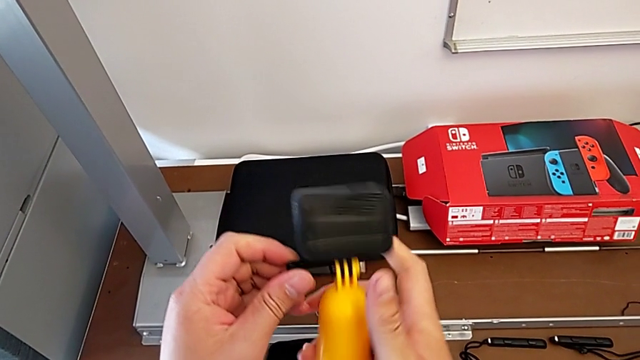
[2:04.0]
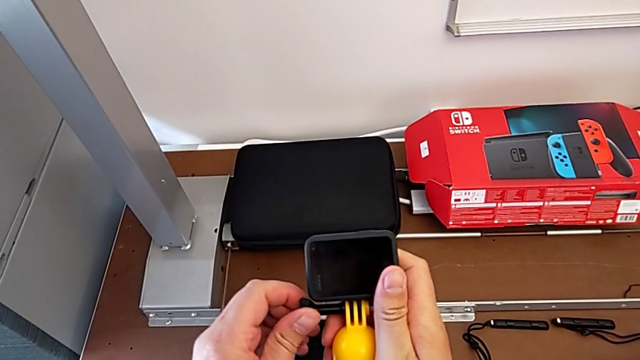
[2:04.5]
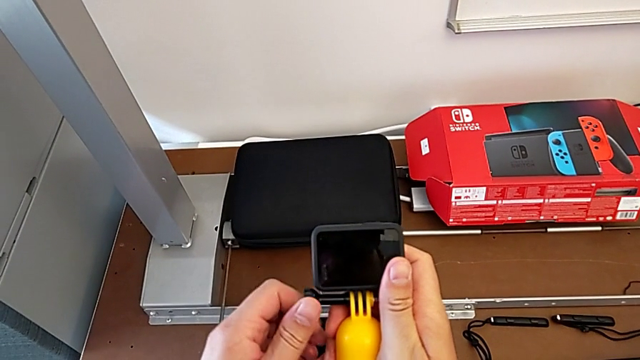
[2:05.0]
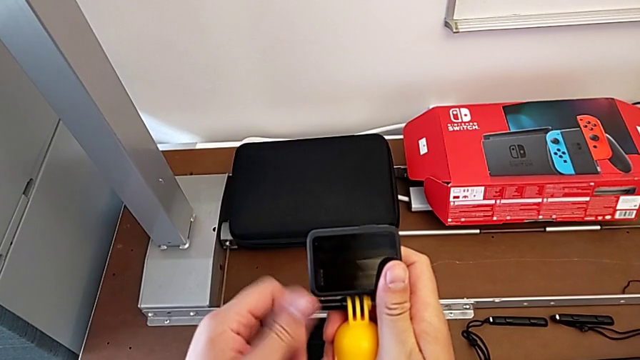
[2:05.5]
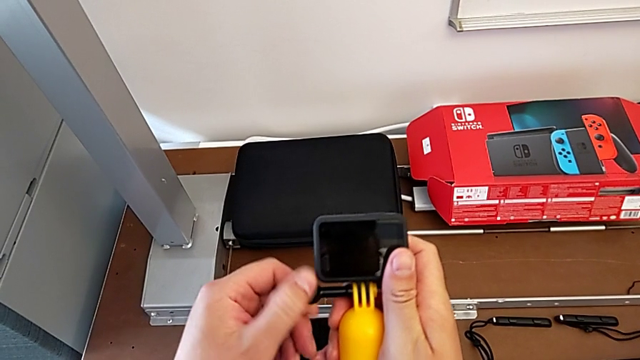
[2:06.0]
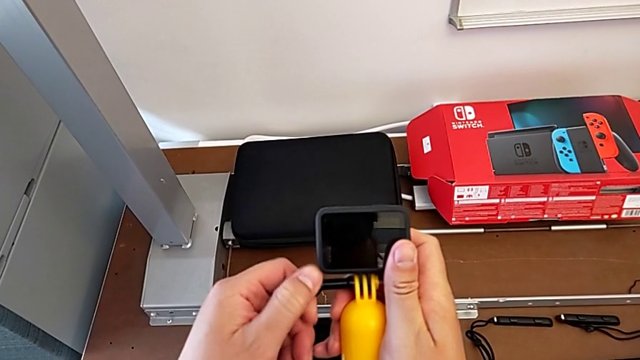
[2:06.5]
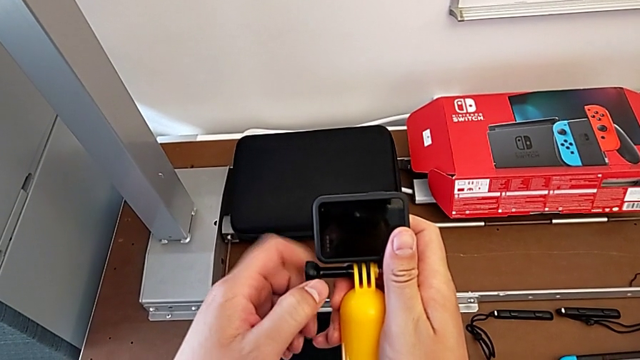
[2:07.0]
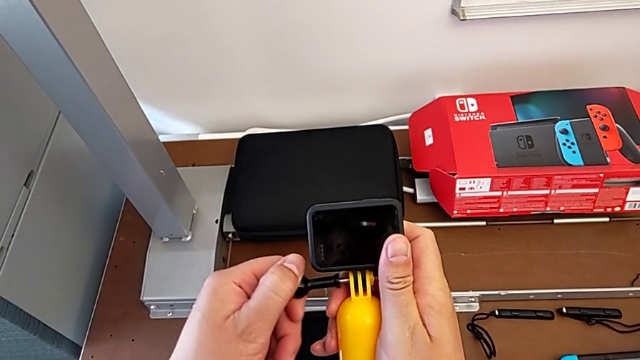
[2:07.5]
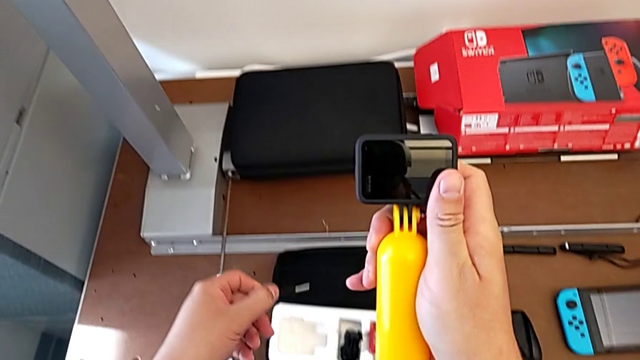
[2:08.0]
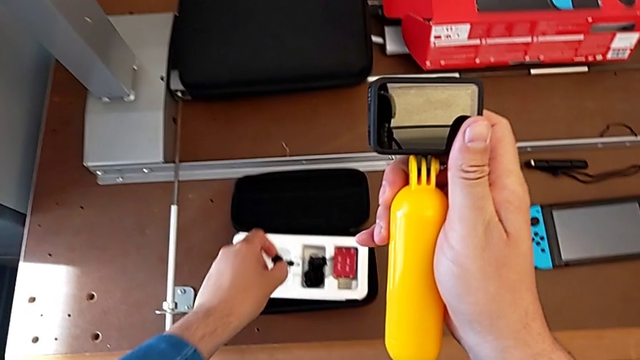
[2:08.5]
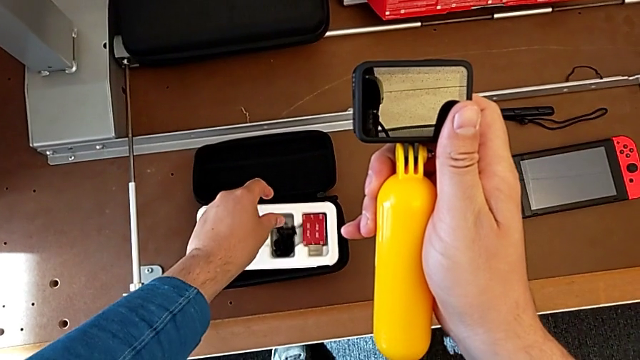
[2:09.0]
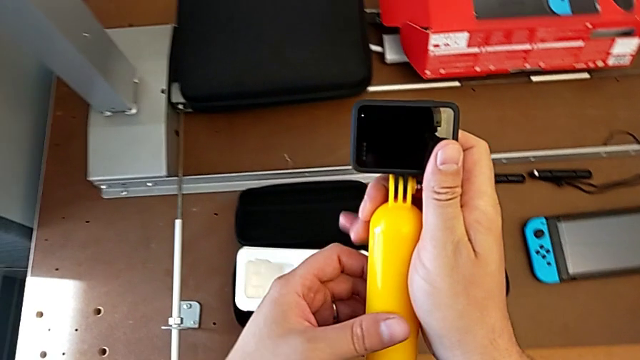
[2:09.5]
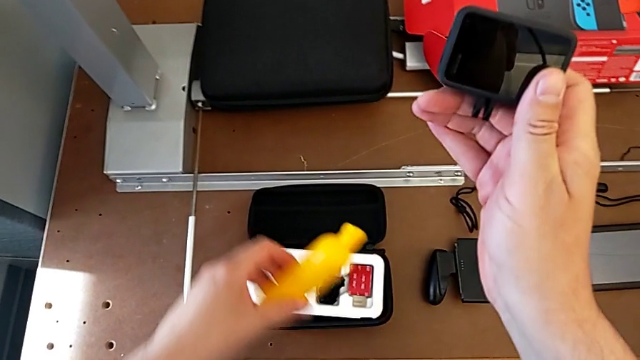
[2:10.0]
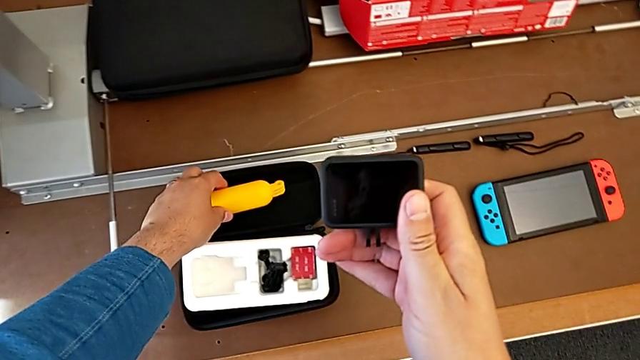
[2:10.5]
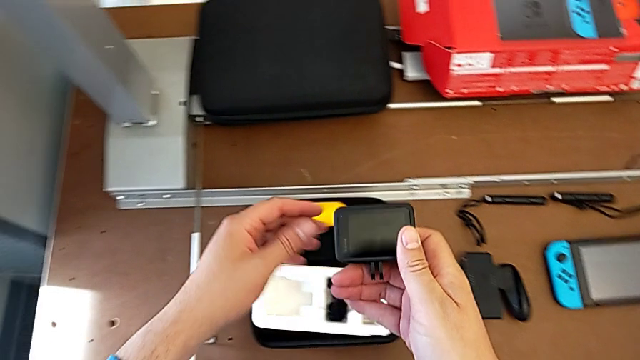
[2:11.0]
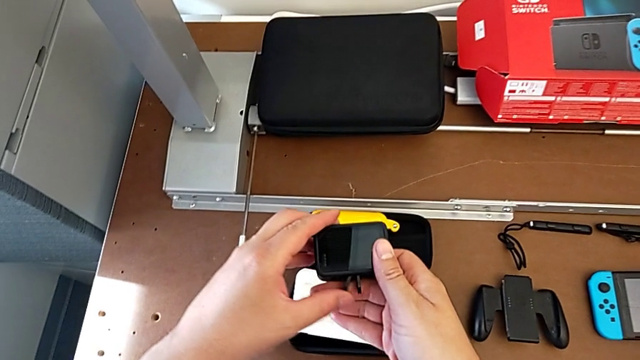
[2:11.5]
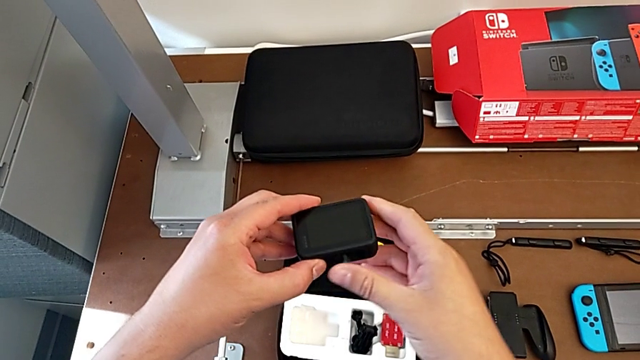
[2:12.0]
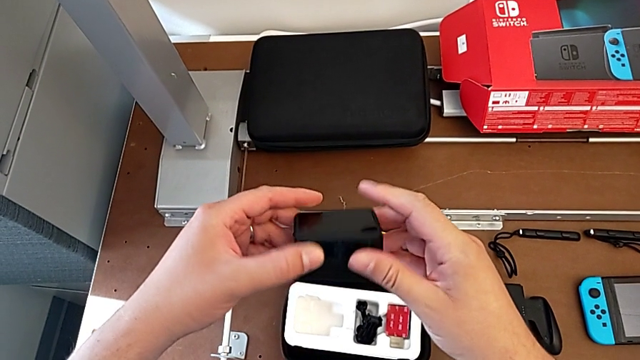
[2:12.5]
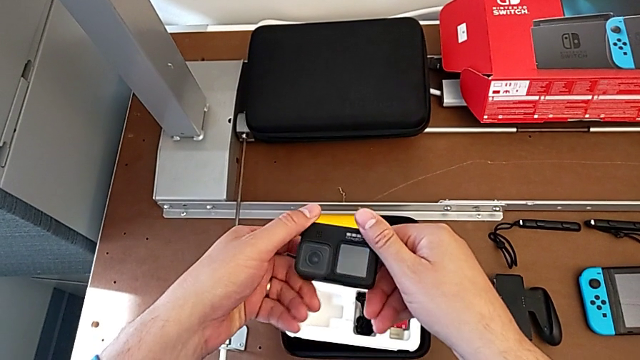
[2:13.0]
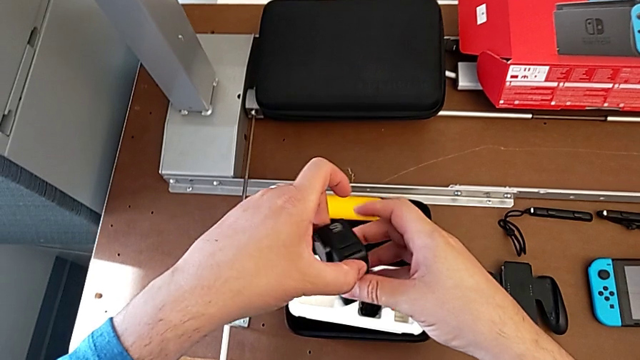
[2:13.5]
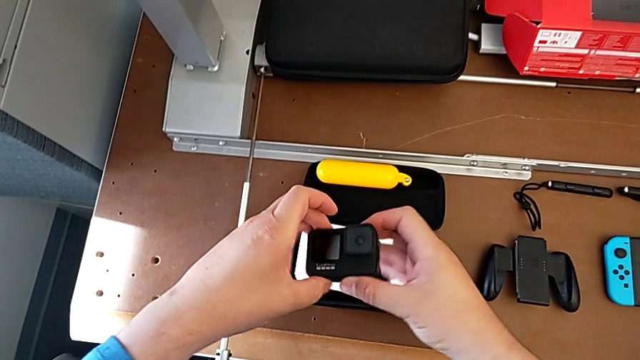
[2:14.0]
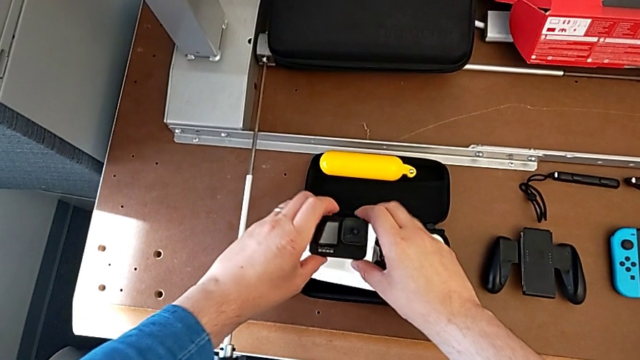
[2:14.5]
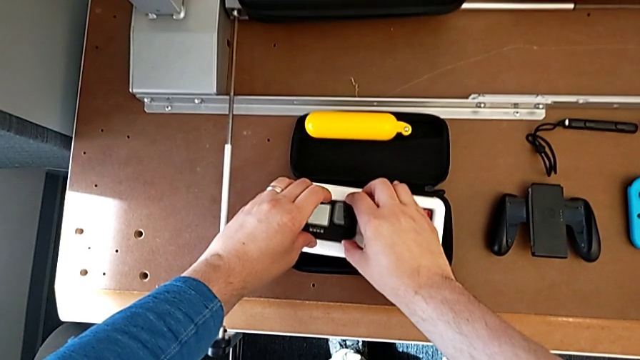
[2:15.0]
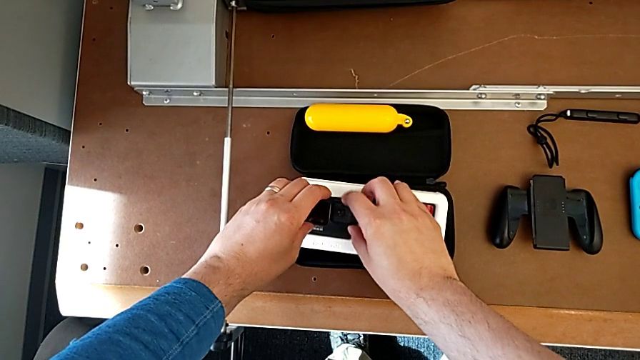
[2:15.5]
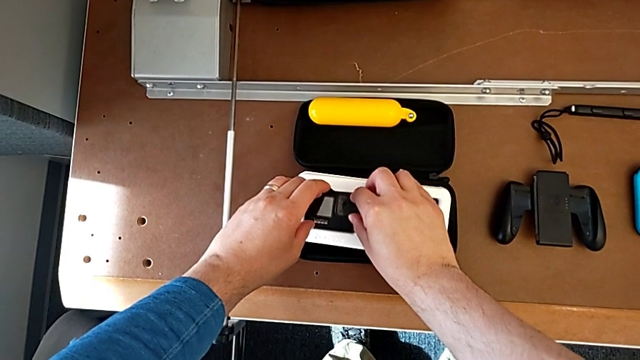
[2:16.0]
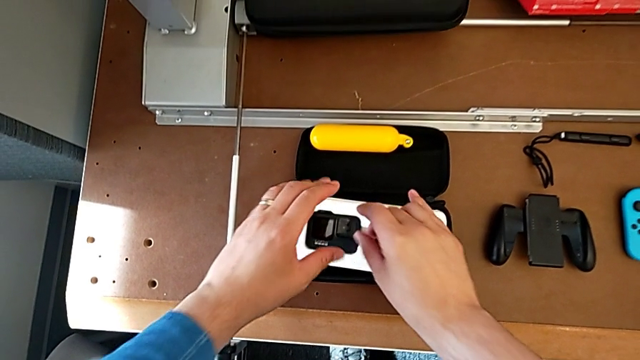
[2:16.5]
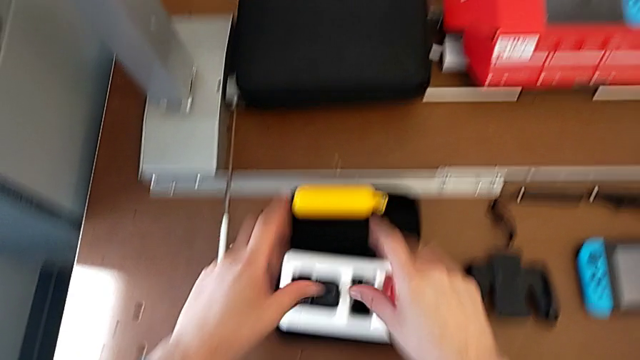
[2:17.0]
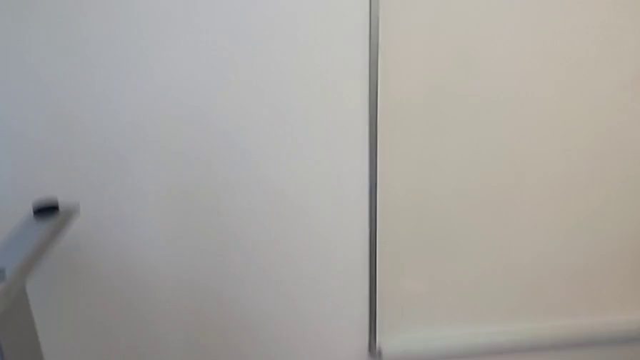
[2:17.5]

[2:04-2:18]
The camera wearer detaches the handheld grip from the GoPro. They unscrew the handheld grip, place the screw, withdraw the handheld grip, place it, rotate the GoPro and place it.
